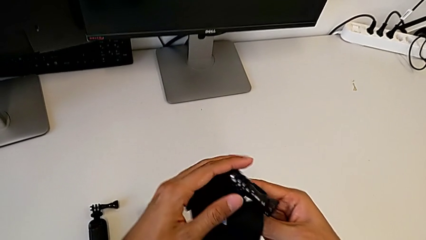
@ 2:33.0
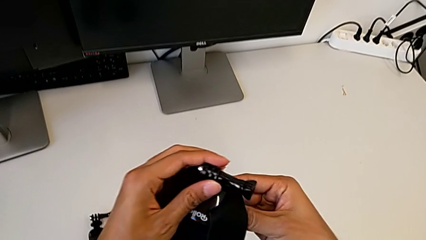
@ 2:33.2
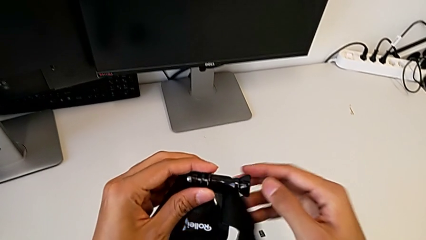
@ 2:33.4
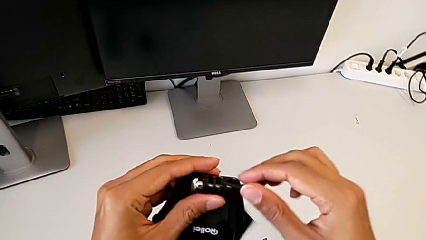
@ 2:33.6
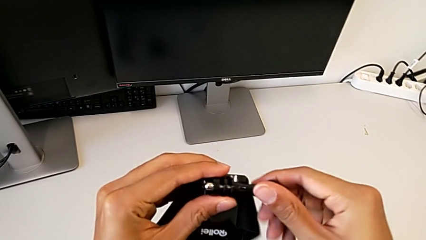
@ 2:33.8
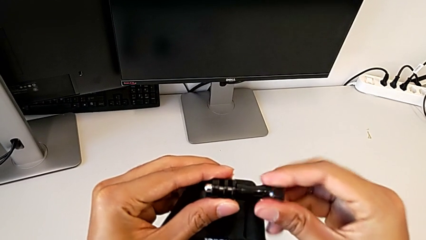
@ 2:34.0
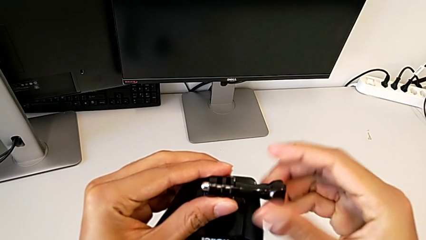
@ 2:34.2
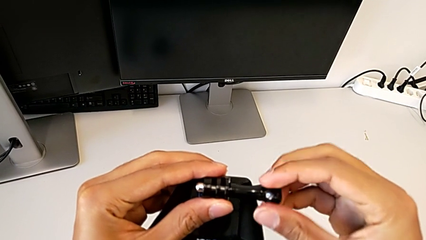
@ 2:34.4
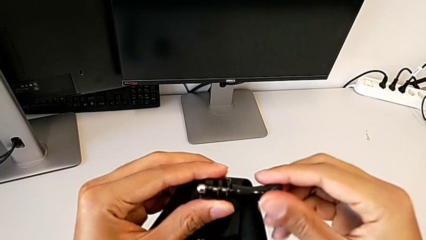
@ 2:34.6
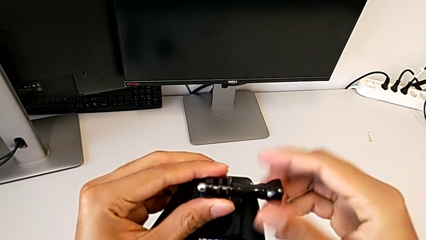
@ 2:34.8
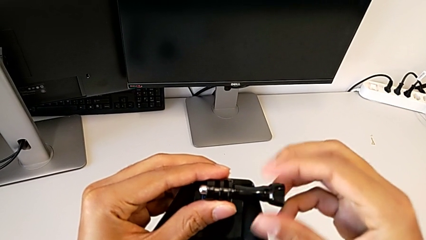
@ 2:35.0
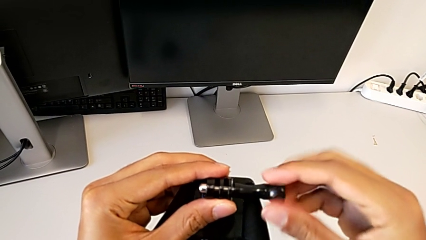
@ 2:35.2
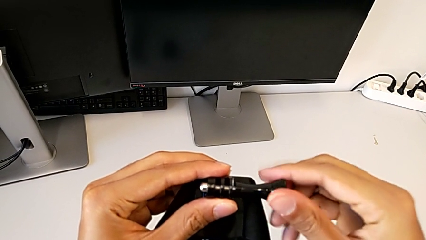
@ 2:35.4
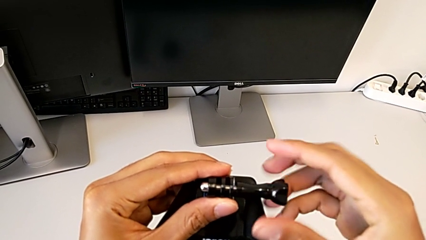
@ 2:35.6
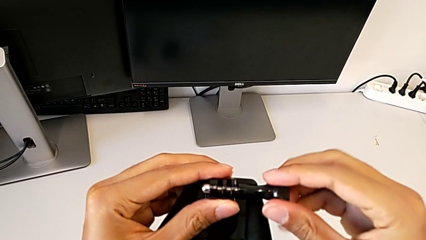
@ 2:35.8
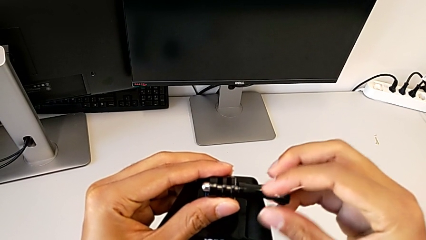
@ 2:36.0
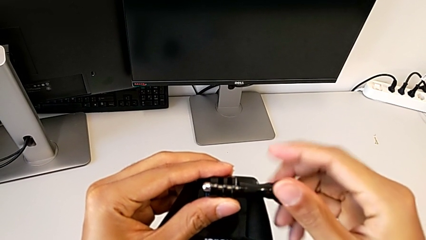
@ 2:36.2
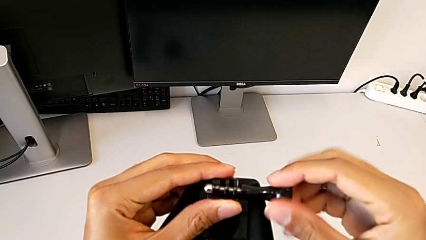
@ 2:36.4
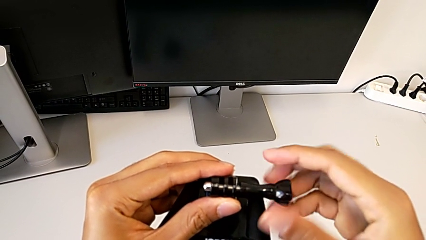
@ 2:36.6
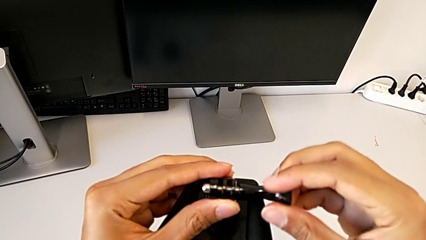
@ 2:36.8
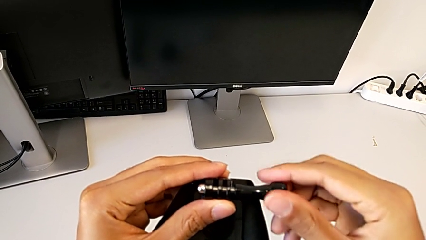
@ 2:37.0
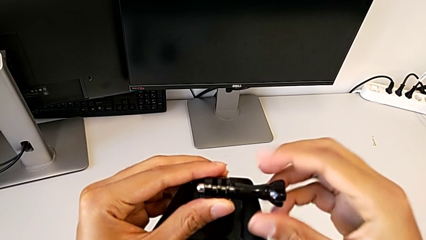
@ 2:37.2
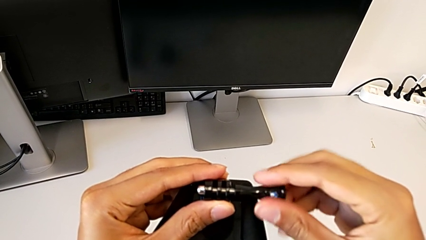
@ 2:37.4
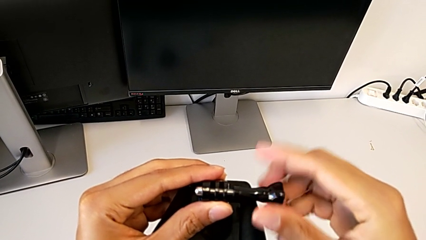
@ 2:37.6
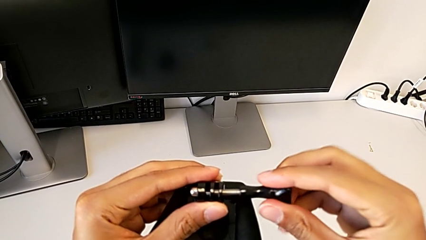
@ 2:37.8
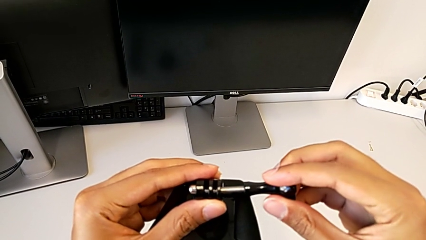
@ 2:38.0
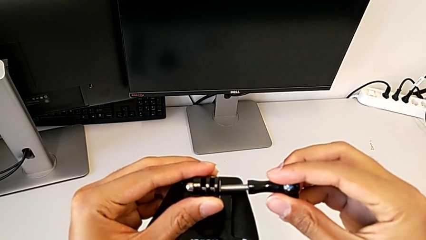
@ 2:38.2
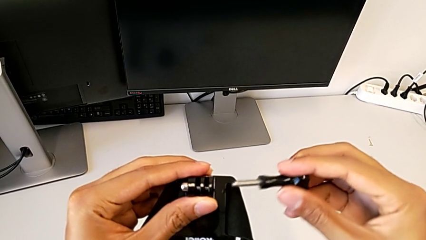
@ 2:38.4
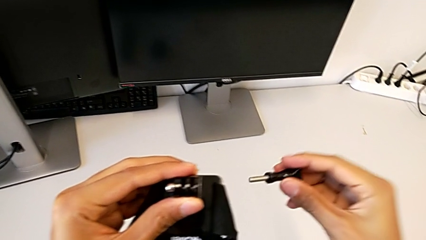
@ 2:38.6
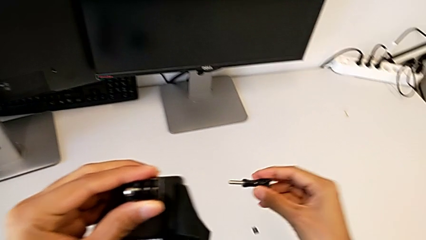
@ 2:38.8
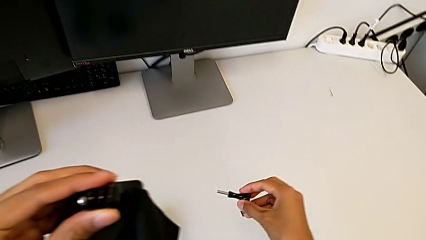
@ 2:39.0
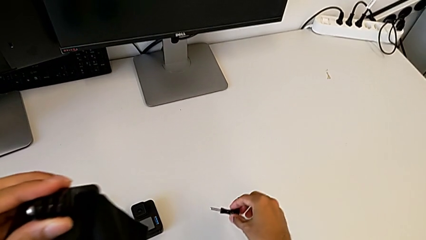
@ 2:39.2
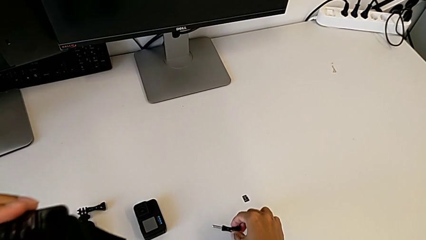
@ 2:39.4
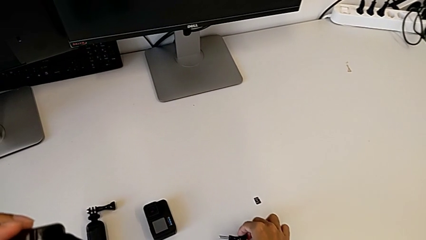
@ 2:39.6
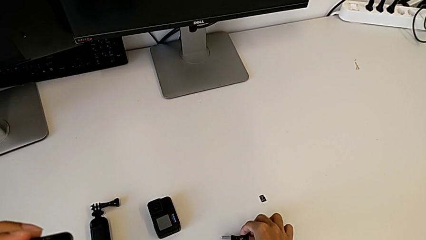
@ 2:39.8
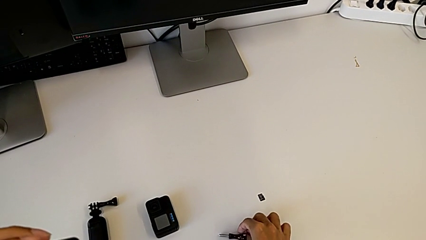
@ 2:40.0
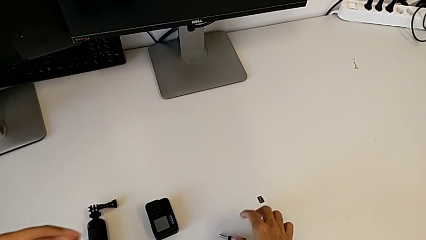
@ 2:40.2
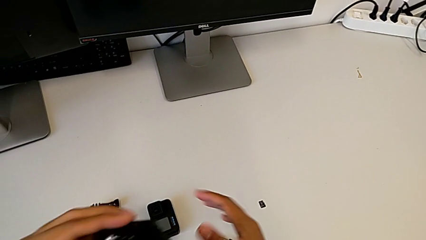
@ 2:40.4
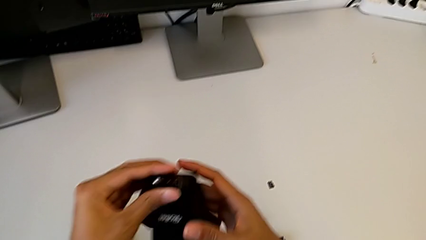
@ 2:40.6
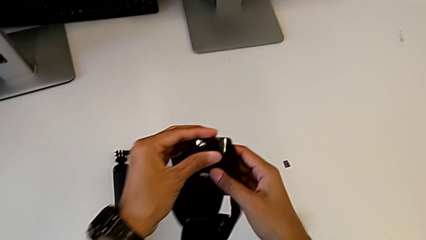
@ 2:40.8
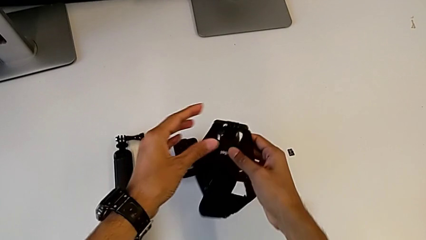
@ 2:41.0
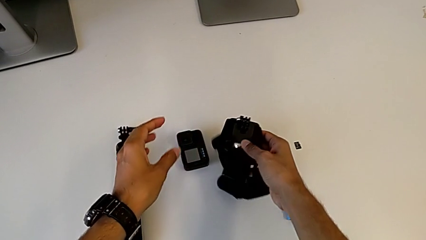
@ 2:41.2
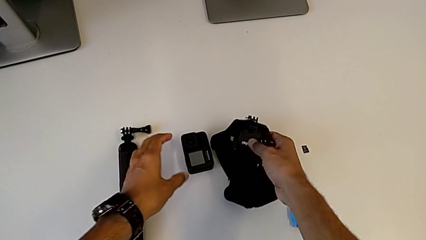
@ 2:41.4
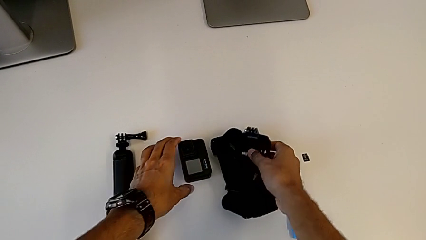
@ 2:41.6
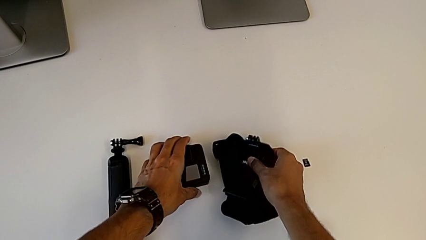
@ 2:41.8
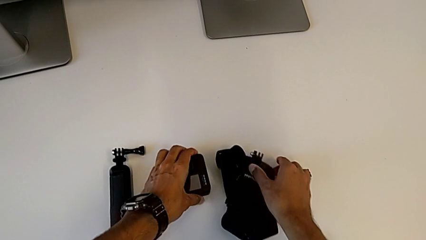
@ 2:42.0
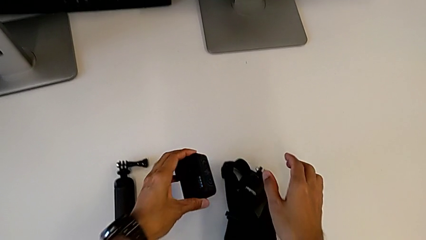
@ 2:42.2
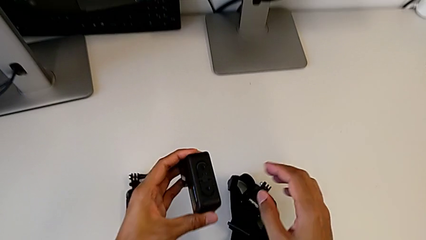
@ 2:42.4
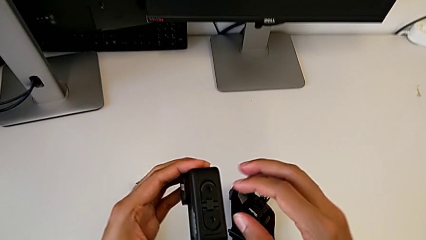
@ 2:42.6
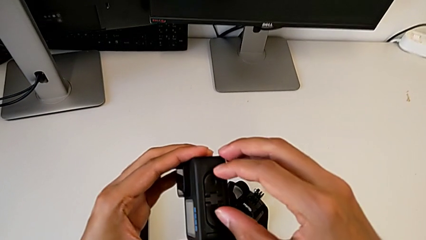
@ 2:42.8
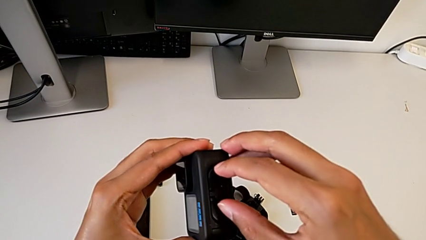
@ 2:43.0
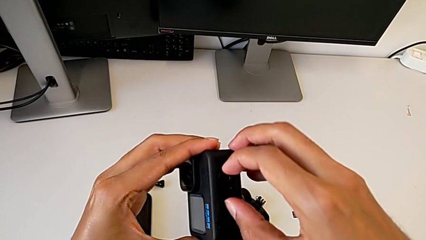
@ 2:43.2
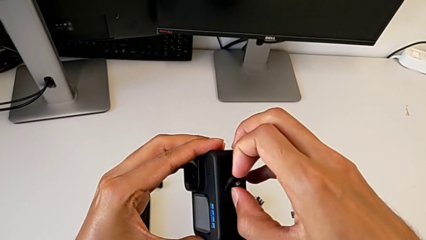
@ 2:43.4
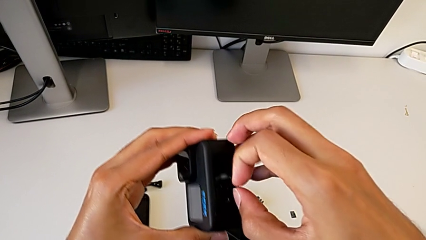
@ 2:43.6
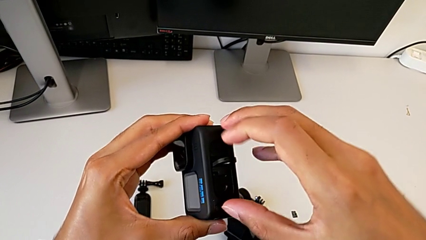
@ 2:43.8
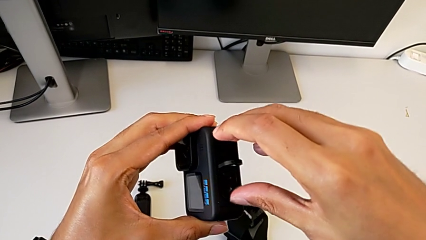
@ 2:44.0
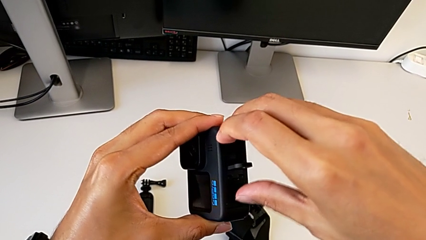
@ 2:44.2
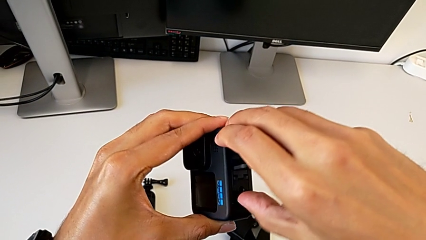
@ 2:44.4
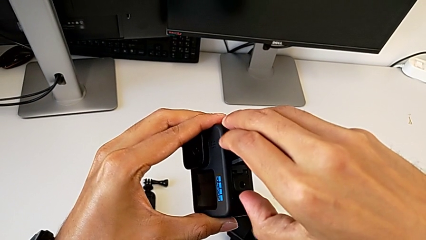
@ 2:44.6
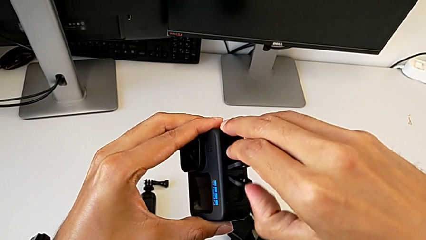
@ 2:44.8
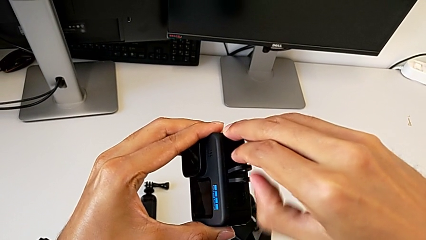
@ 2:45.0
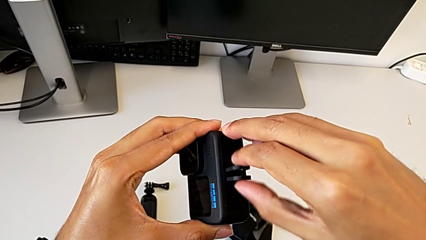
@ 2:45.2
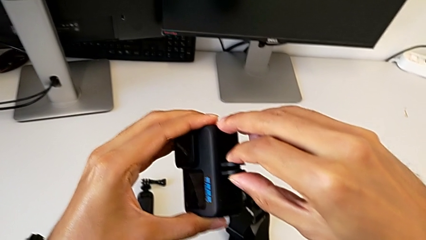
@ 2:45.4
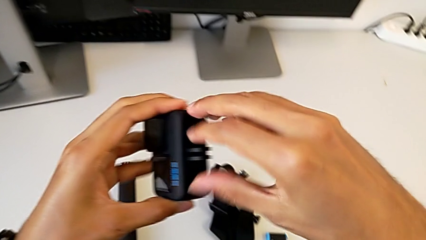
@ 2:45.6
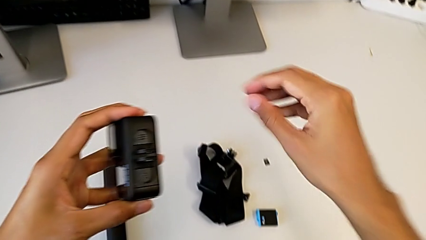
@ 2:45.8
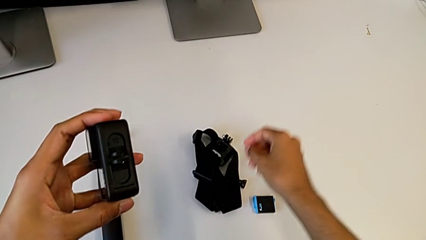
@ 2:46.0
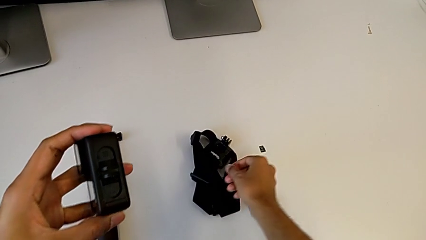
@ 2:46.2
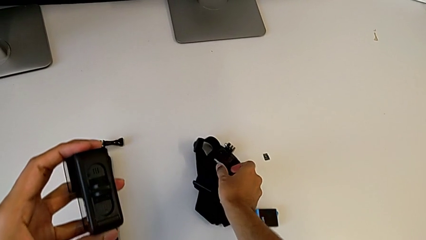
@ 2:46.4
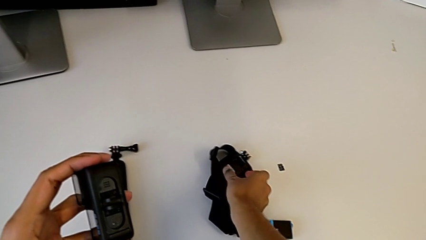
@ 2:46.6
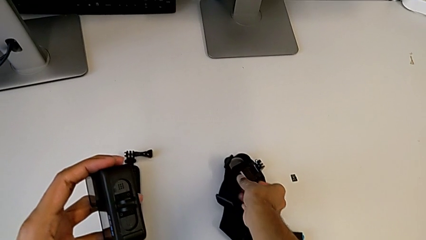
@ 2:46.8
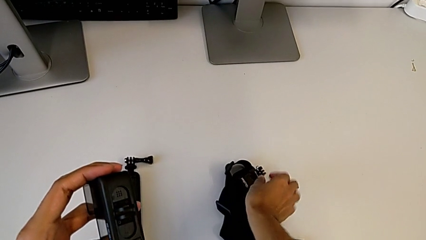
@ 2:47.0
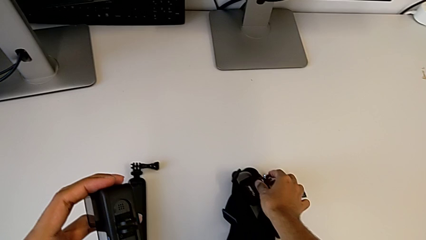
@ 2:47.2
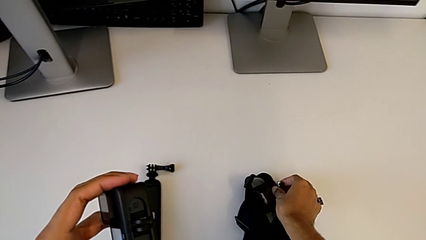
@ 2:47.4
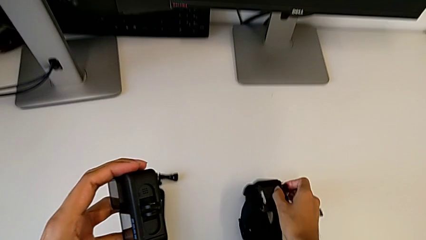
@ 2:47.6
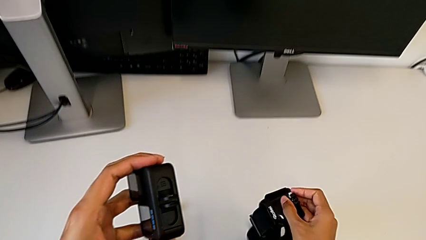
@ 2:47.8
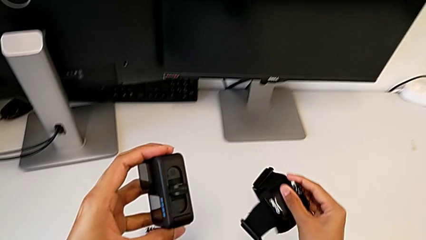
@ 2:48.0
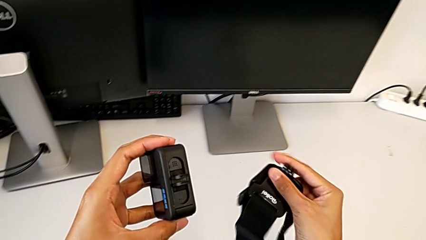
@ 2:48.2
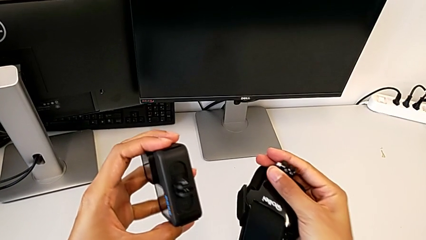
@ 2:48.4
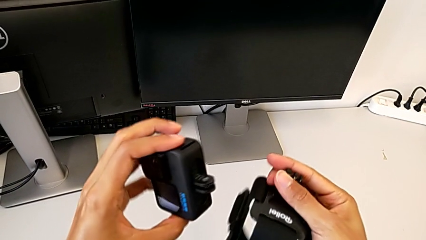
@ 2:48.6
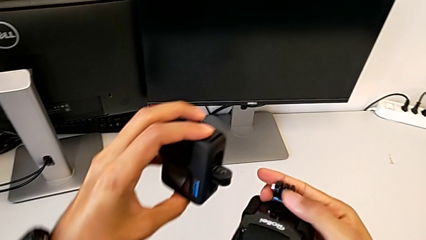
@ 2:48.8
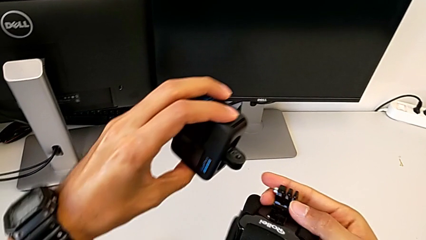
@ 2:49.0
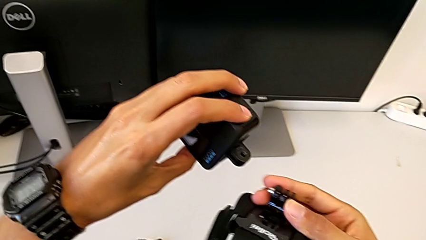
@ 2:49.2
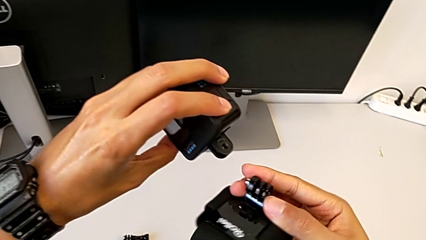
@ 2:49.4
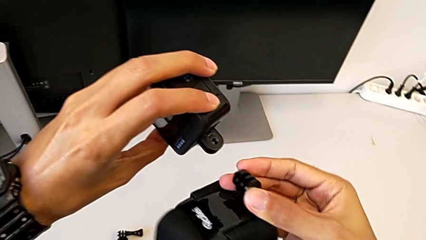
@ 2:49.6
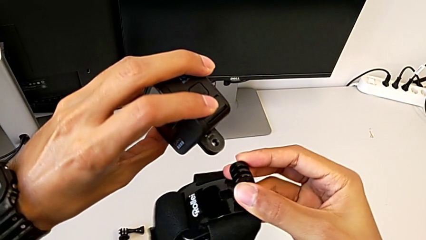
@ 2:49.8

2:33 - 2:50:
The camera wearer is assembling the strap to the GoPro. They unscrew the strap, grab the GoPro and grab the strap.
